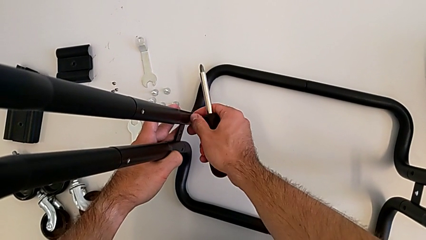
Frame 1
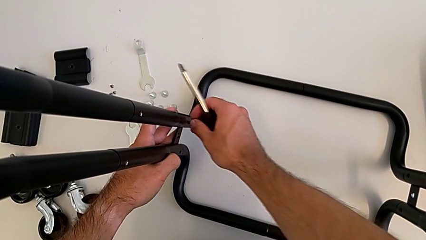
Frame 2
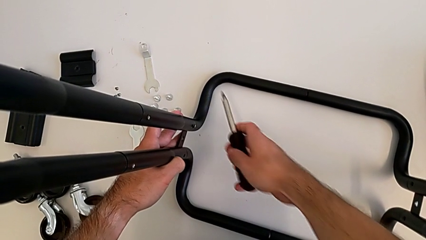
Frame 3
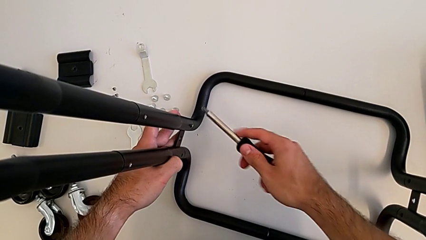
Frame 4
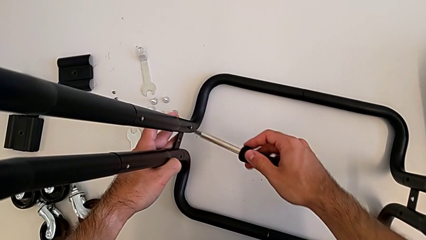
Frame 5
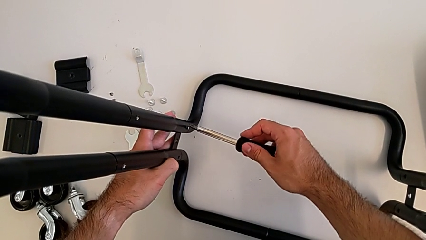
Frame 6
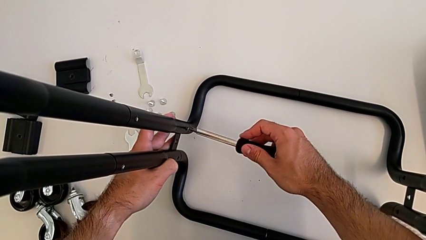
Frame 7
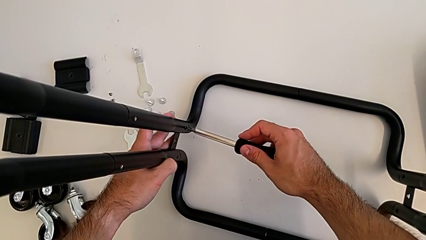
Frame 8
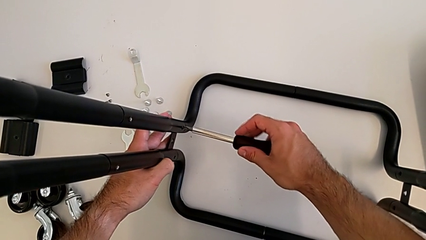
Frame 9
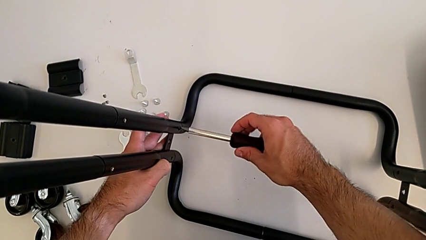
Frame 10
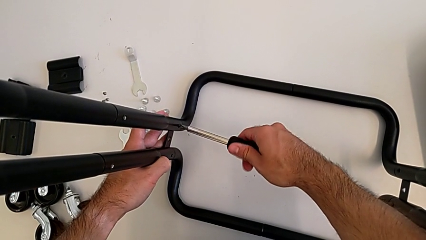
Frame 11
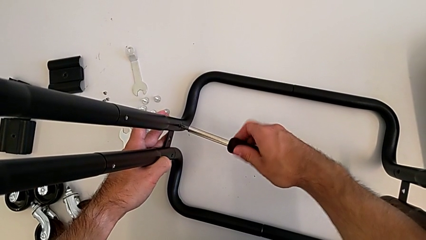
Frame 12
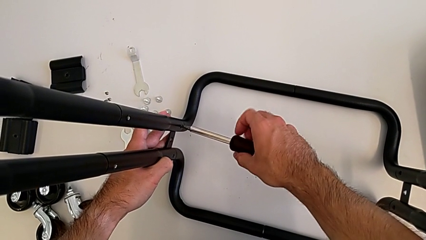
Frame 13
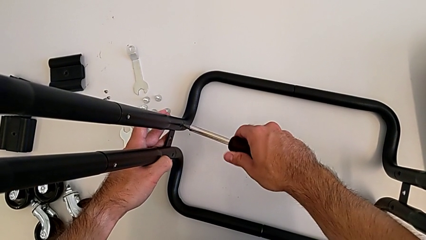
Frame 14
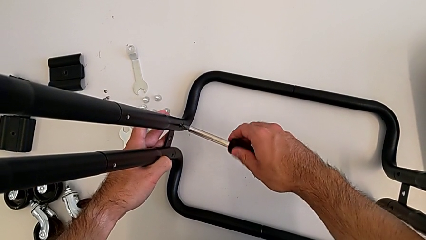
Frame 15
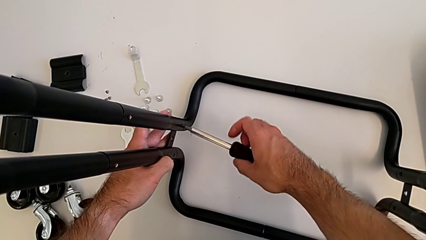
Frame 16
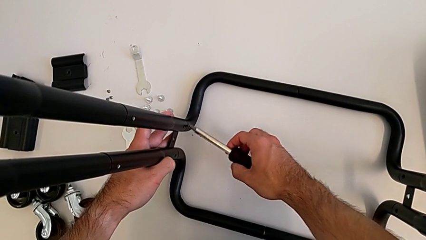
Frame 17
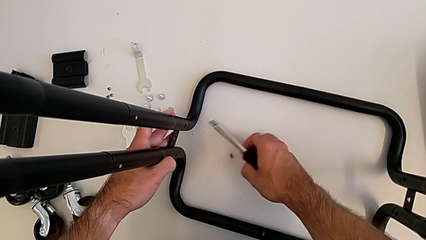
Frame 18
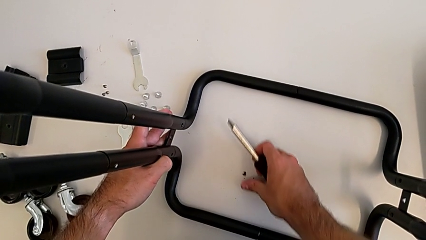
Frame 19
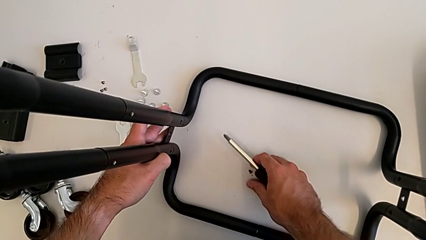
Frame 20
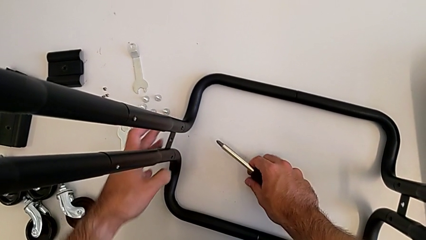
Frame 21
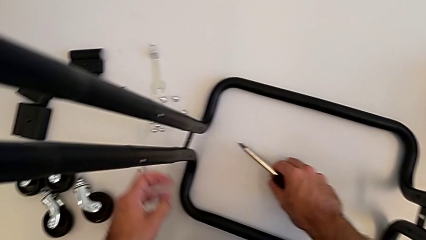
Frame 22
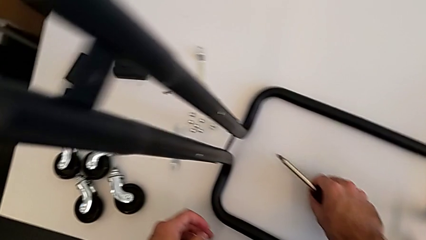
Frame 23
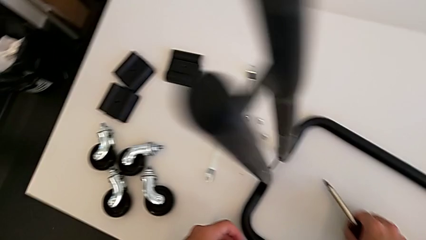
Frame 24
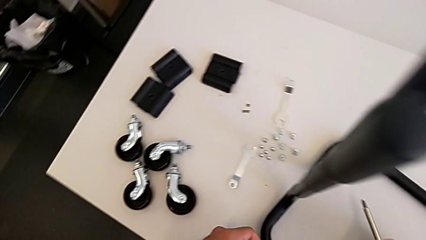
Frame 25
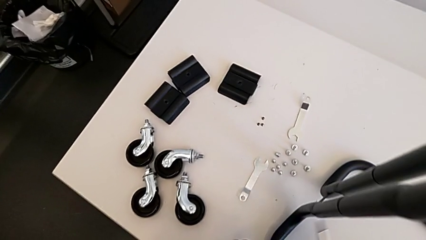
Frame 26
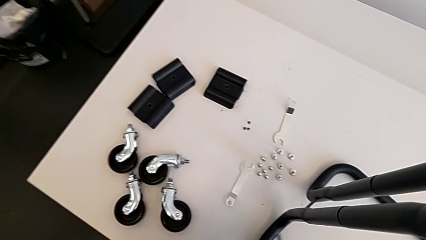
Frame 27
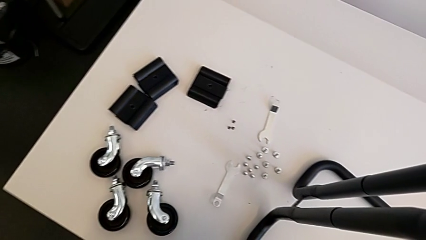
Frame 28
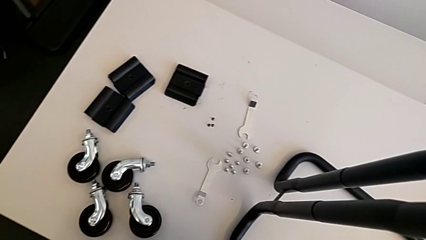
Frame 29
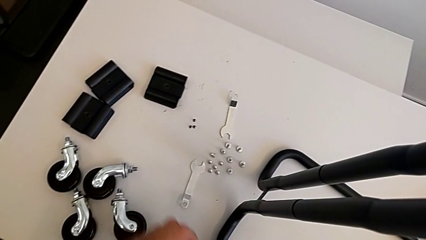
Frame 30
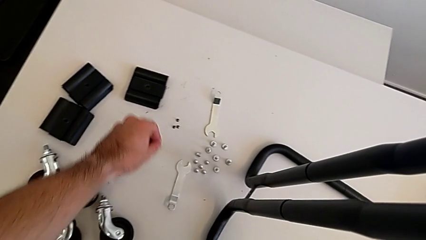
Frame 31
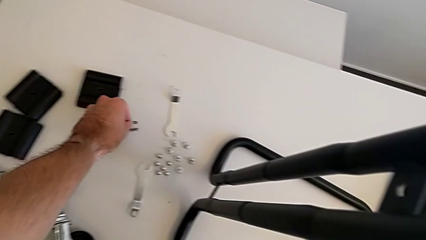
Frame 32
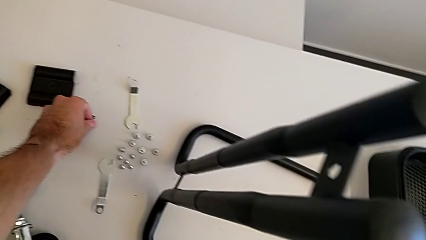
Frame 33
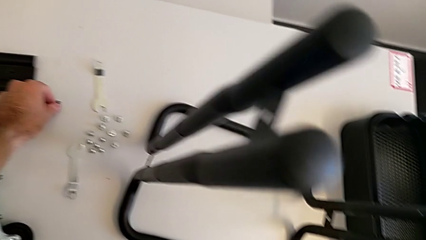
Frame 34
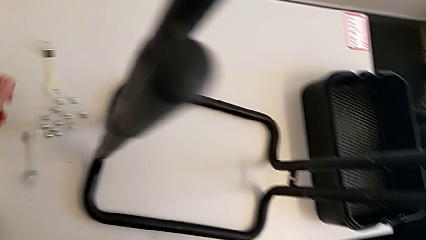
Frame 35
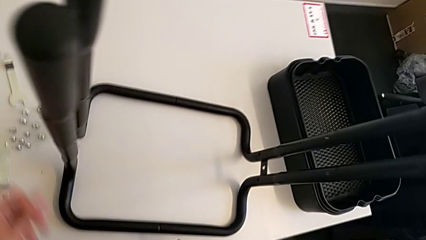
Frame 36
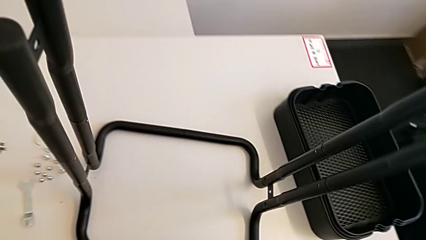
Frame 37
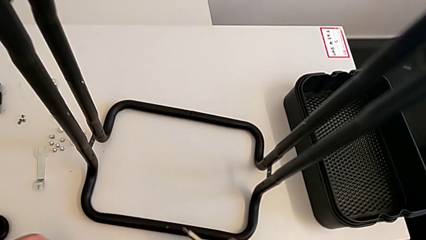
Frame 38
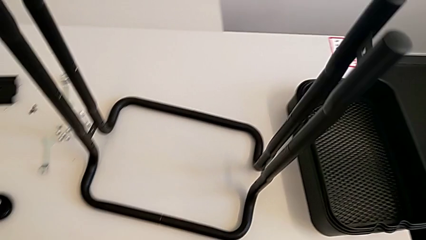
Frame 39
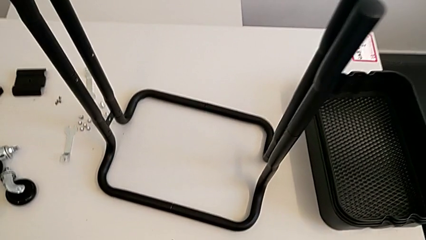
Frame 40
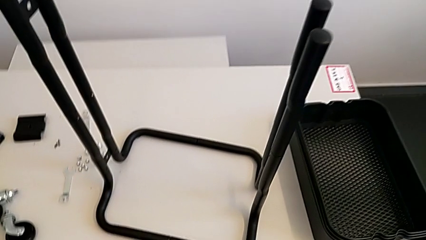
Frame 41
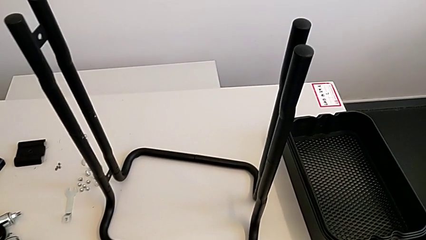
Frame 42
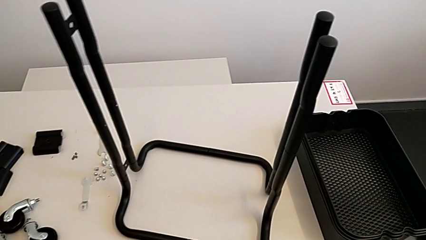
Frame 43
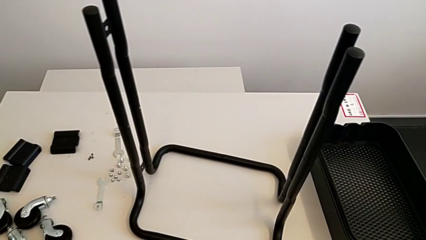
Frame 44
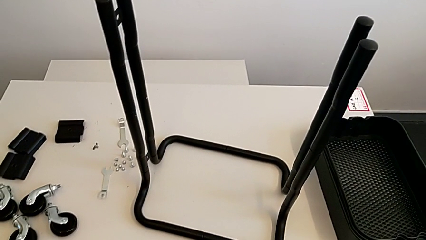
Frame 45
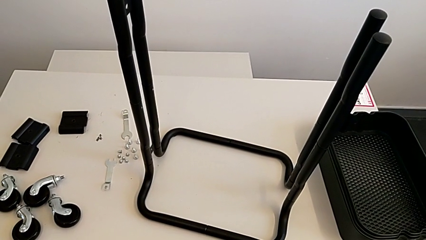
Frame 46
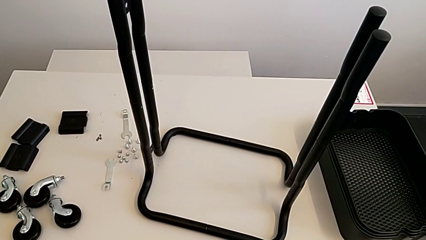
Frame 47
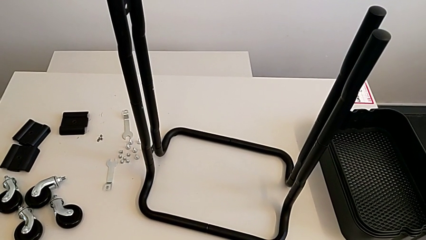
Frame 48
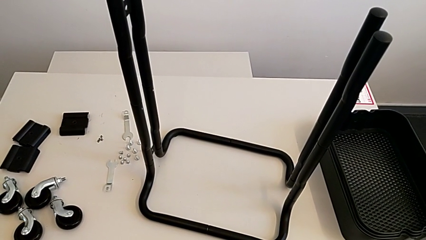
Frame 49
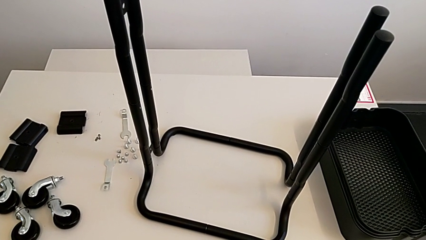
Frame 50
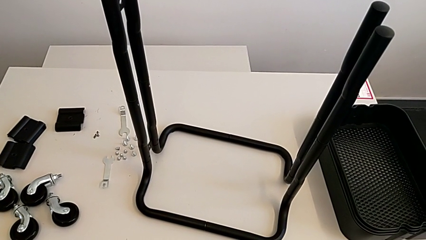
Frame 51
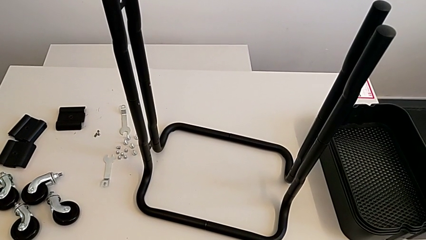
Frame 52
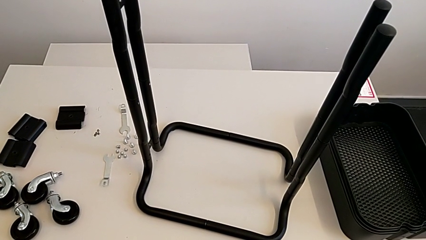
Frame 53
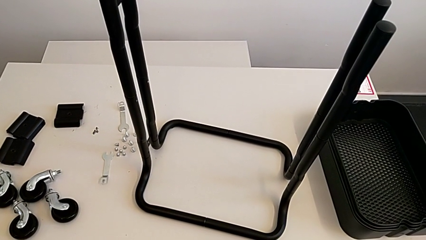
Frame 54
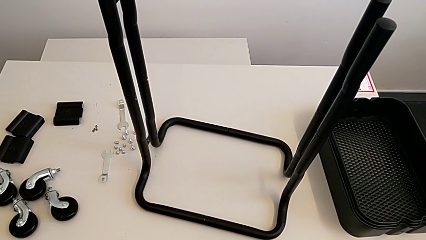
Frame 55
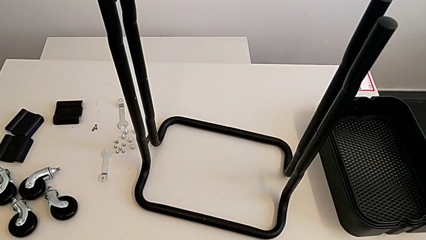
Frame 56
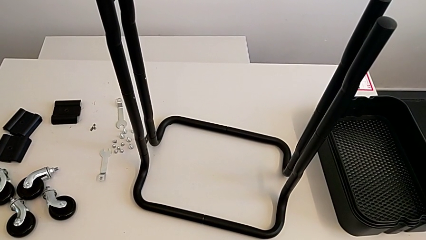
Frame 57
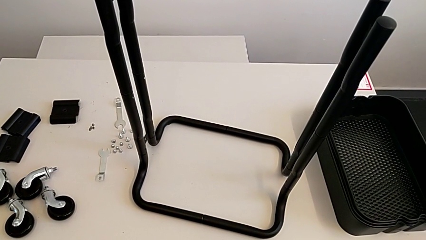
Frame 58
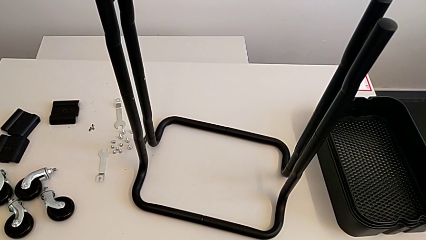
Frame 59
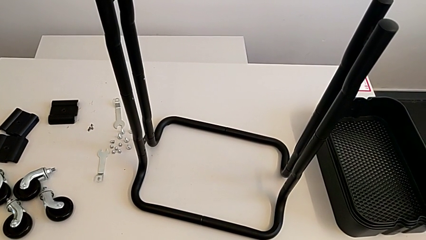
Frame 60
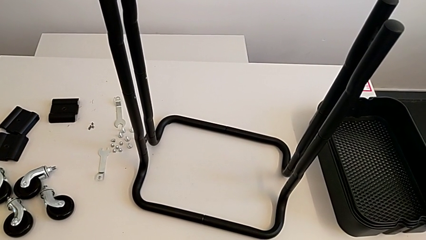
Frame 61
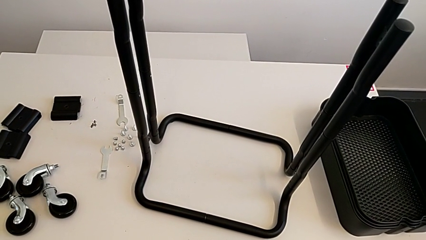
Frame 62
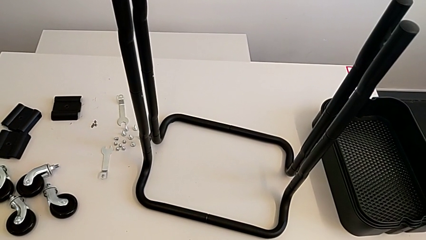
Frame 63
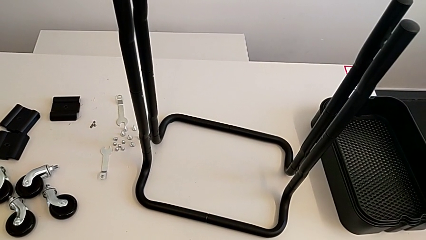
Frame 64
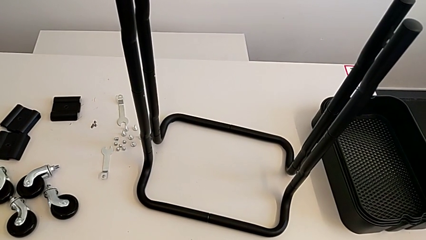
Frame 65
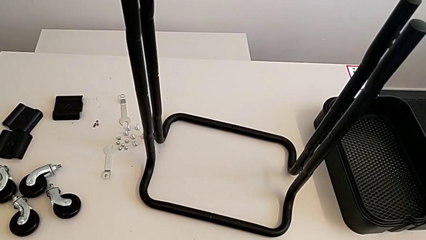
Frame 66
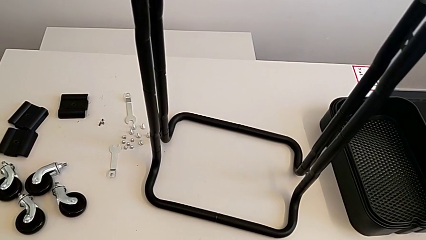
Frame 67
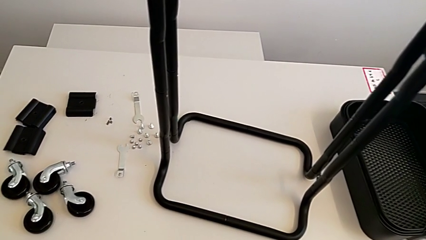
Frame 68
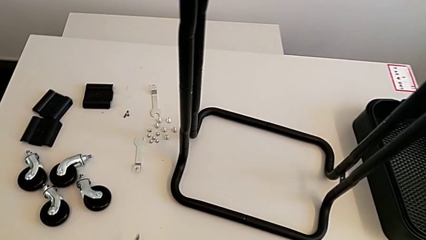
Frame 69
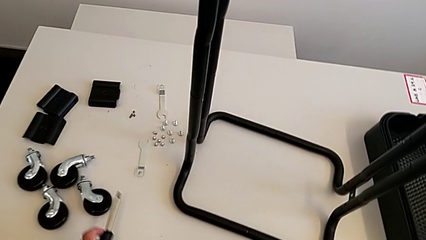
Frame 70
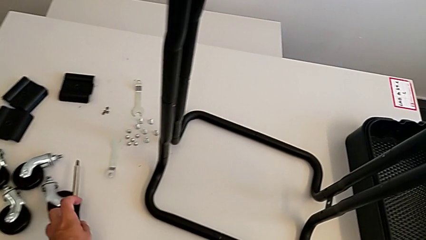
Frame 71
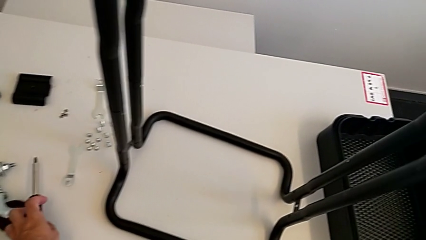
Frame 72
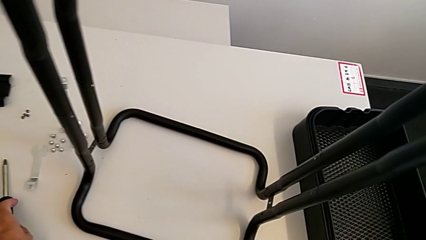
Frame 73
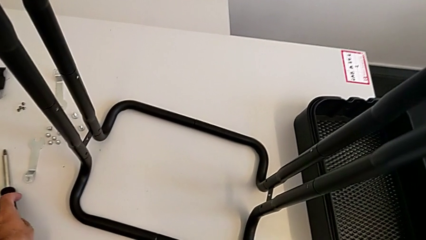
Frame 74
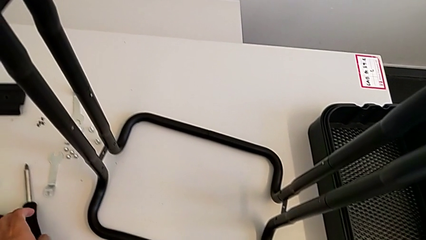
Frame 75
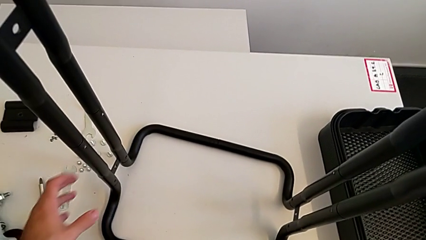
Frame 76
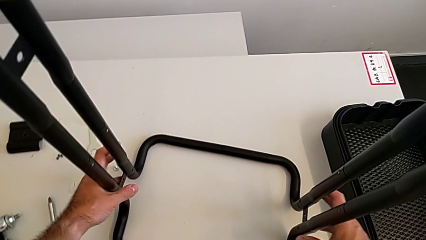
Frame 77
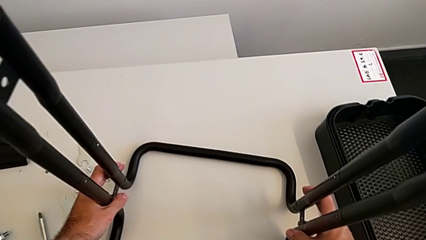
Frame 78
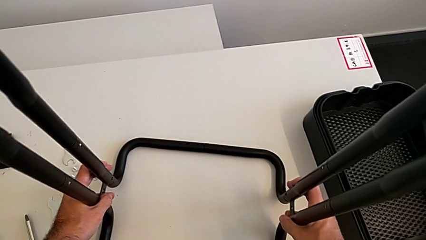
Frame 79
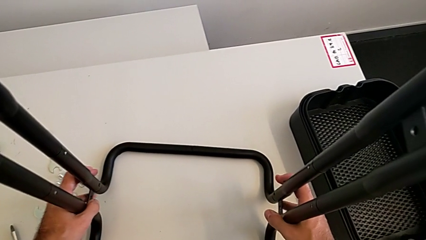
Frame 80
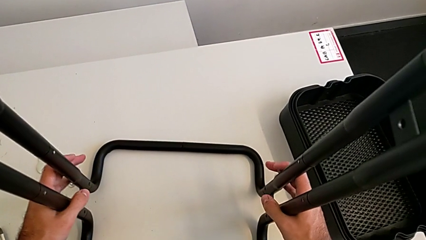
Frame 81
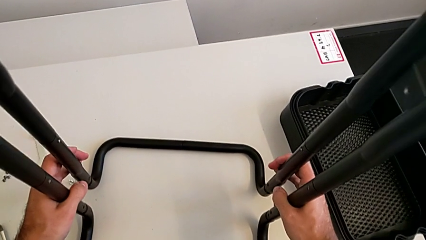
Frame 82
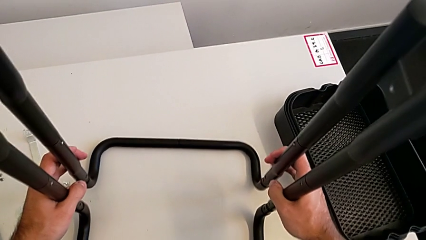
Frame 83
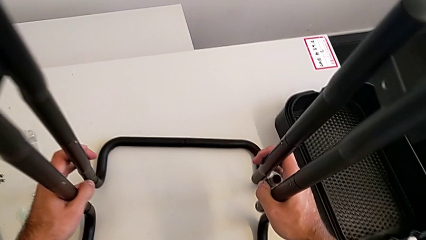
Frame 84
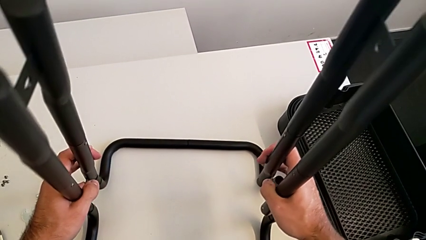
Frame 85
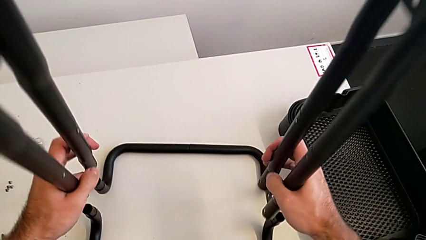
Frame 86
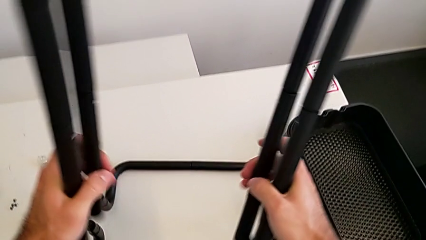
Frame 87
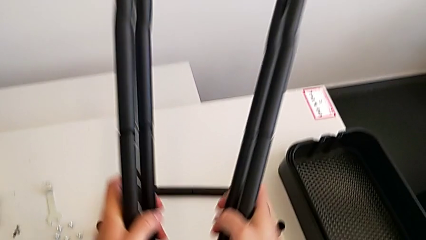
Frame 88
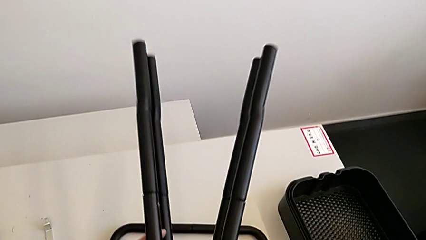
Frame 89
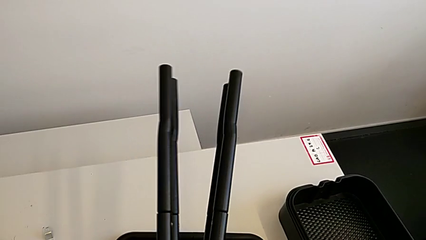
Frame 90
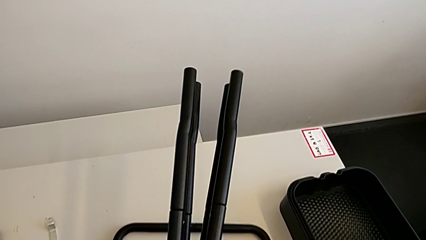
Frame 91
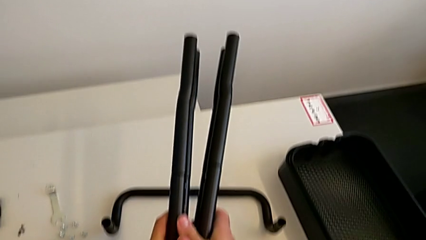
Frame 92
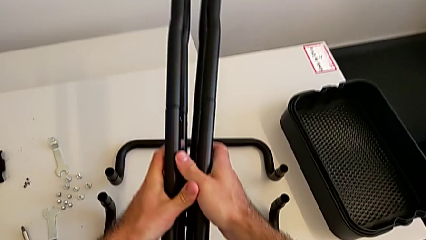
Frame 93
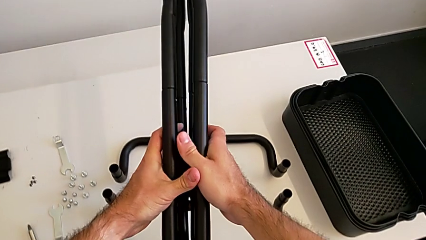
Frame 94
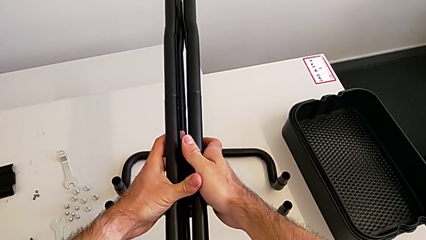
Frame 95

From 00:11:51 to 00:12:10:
The camera wearer is disassembling the half frames. They unscrew the second screw, grab the screw, place it, approach the leg, grab it and disassemble it.
